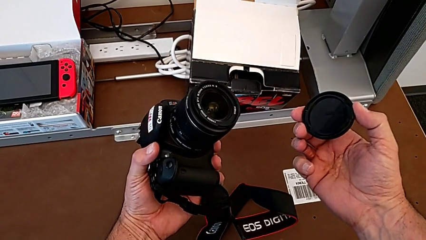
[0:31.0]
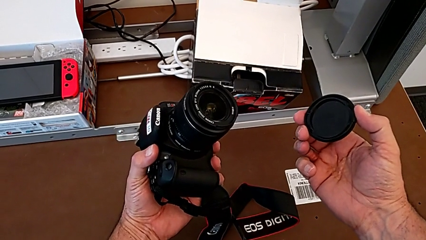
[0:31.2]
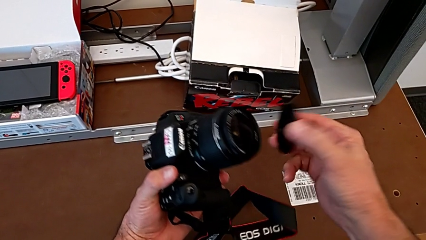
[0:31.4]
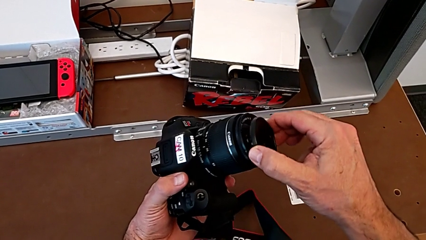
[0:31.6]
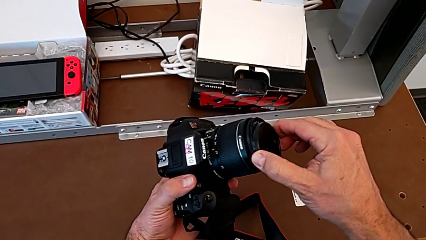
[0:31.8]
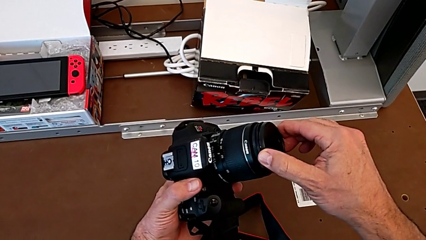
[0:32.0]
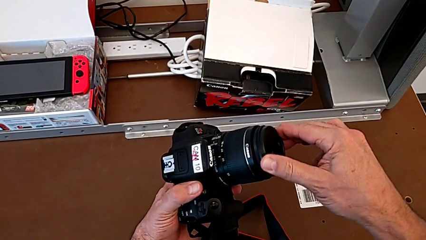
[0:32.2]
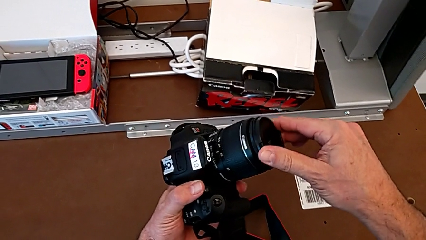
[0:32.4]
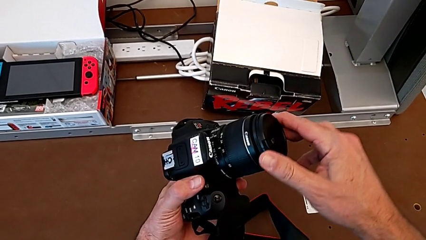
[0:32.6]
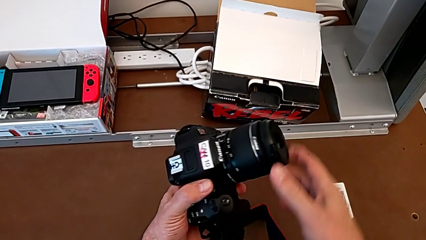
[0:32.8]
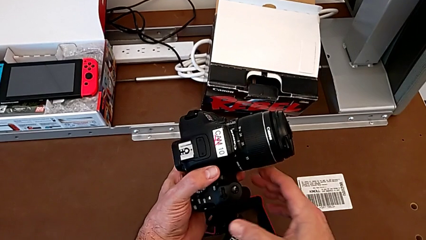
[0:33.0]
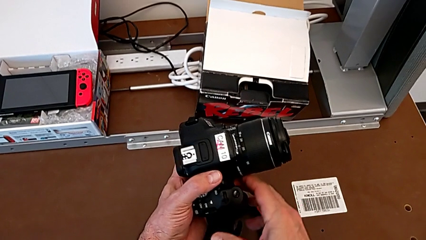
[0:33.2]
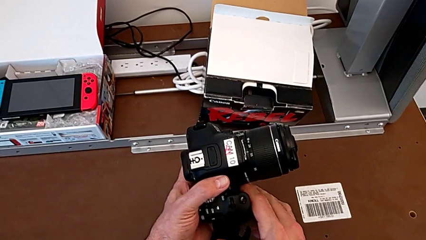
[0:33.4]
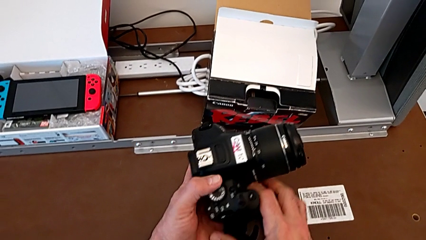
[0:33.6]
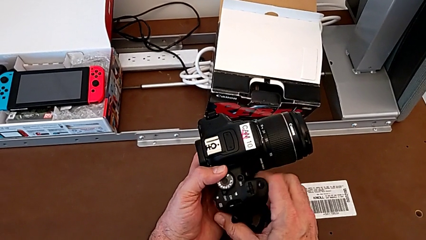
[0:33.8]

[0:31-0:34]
The camera wearer attaches the lens cover. They assemble the lens cover.

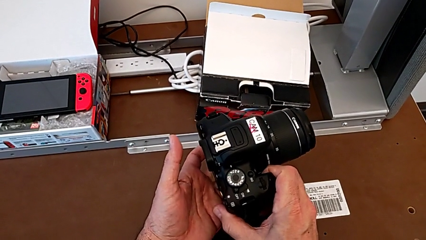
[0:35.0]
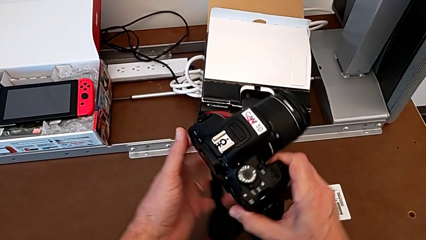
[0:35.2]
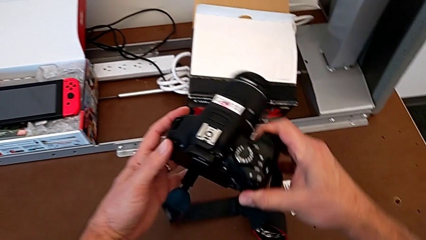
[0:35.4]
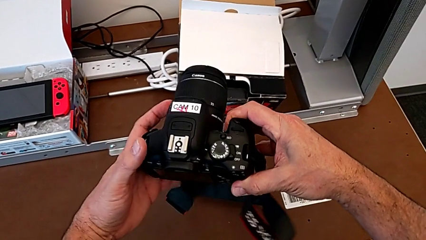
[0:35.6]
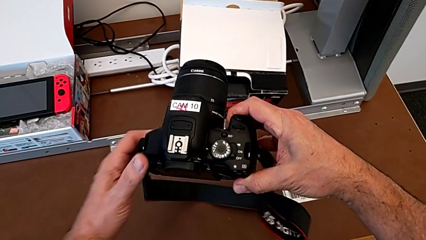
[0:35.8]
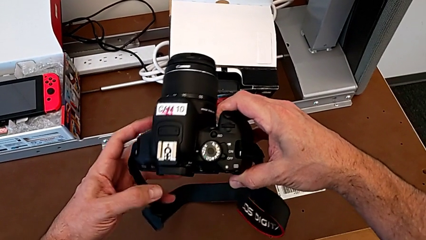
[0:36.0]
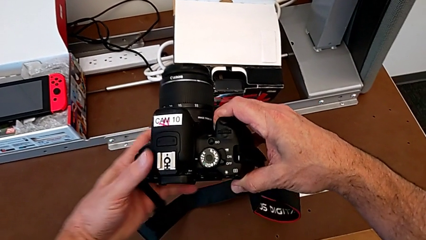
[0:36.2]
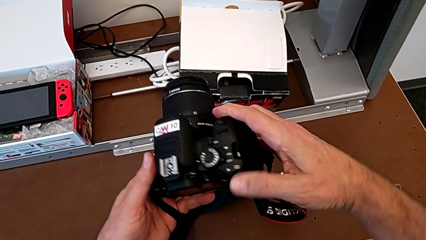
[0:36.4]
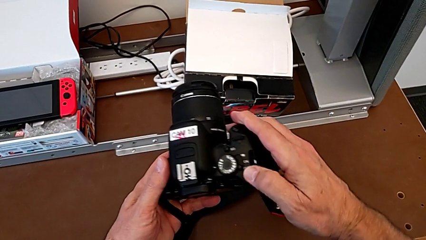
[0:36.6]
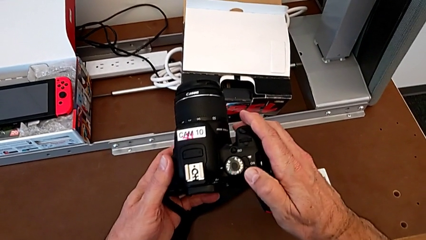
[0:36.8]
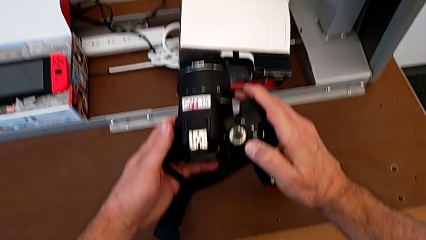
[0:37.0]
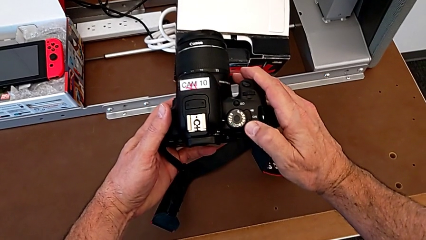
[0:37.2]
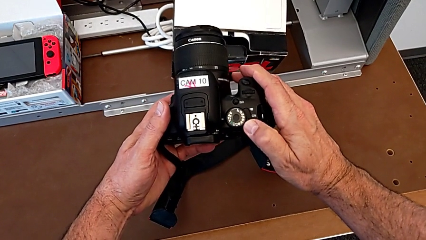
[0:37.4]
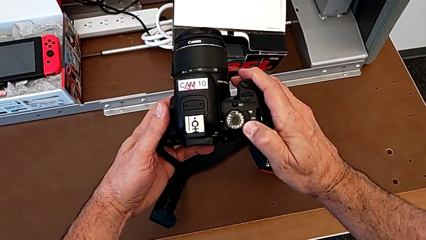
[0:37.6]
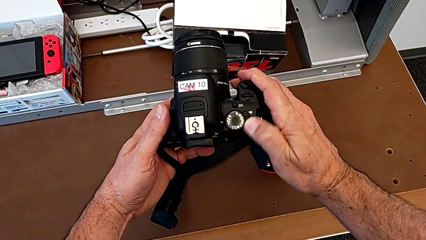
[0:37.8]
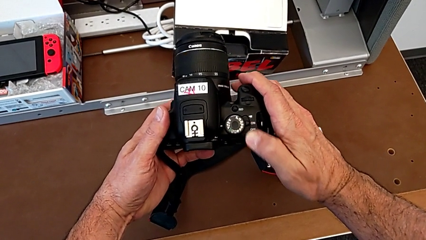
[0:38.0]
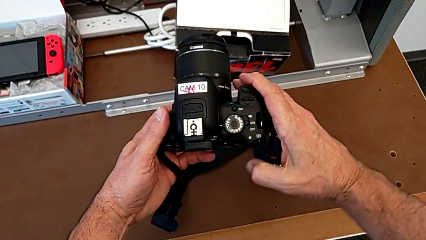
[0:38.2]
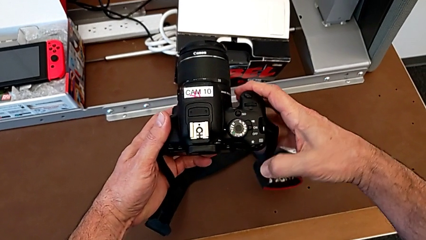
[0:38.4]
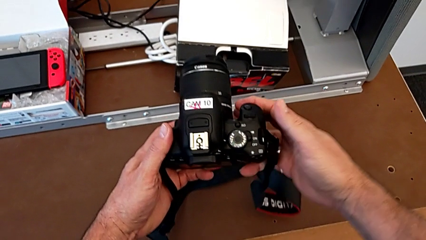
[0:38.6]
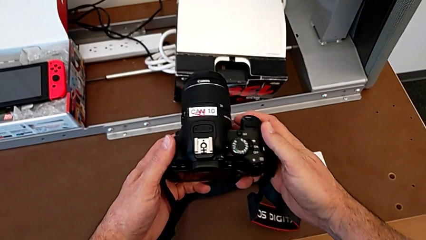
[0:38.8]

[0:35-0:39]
The camera wearer turns on their camera. They turn the DSLR and turn it on.

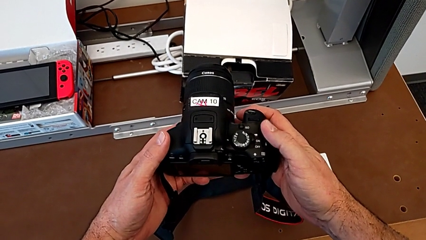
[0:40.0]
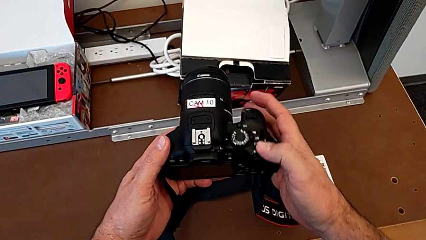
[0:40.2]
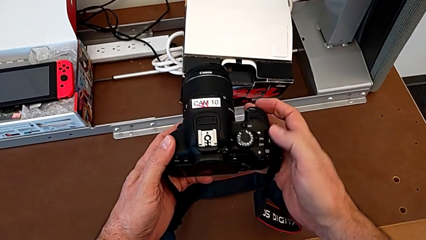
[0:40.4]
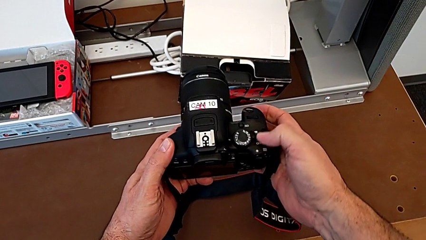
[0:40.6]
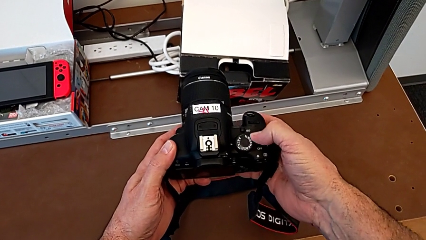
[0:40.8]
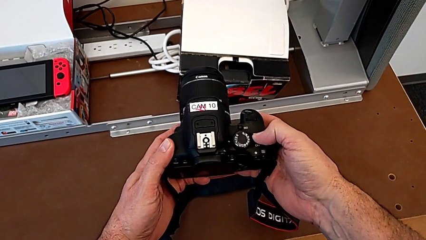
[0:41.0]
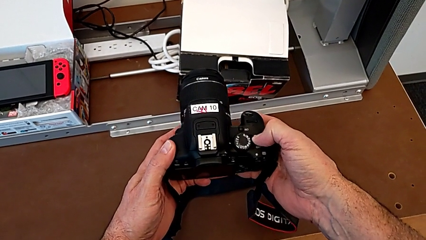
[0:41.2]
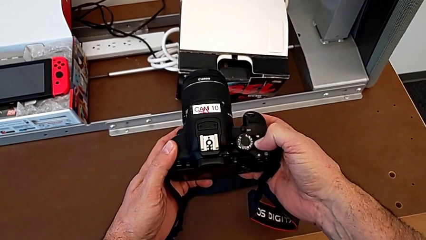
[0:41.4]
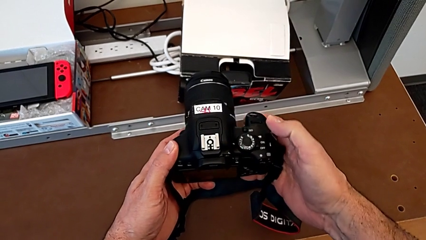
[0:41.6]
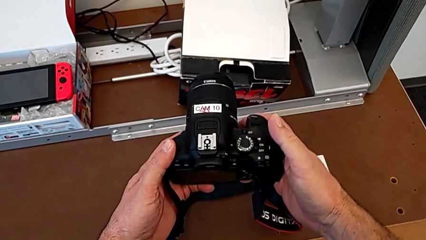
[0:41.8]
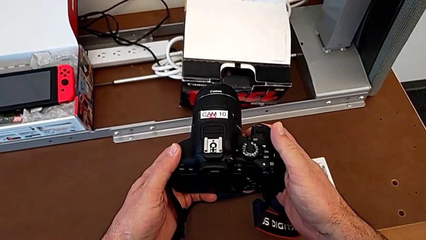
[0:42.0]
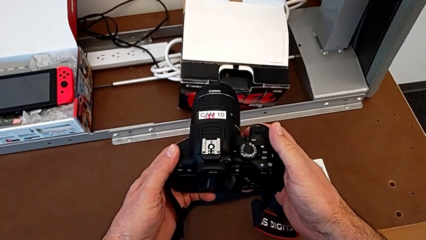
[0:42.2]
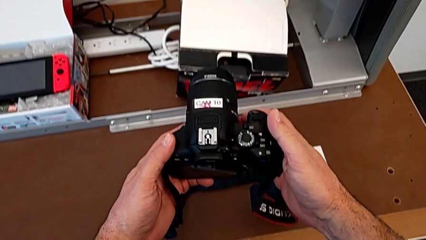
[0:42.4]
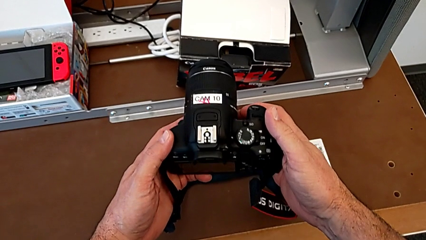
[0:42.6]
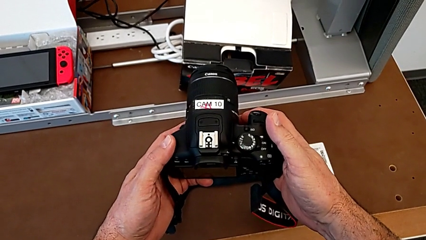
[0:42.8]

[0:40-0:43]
The camera wearer turns off their camera. They turn off the DSLR and hold it.

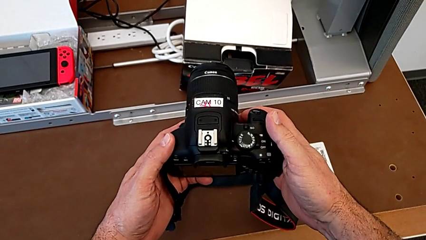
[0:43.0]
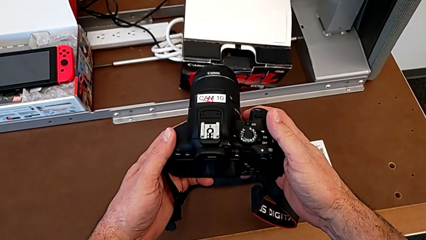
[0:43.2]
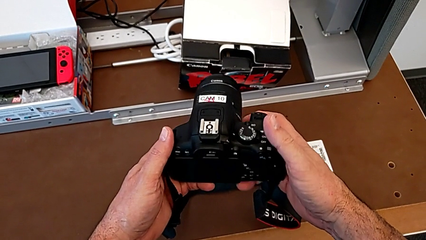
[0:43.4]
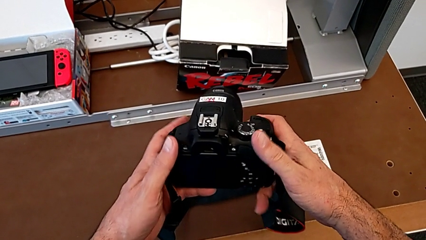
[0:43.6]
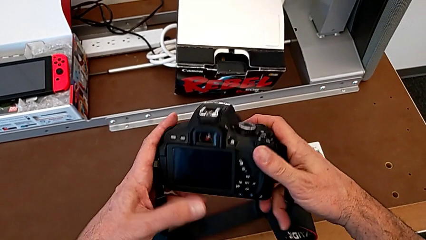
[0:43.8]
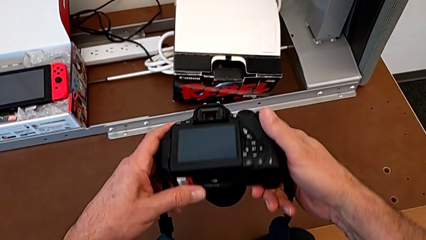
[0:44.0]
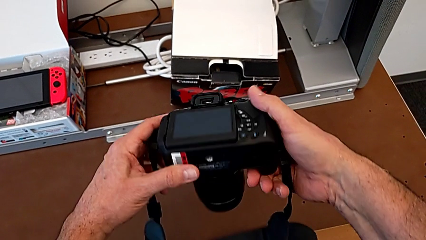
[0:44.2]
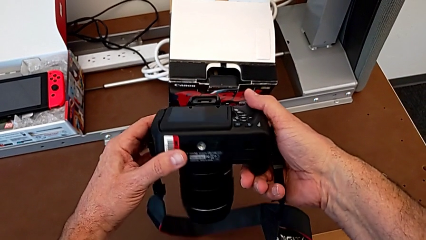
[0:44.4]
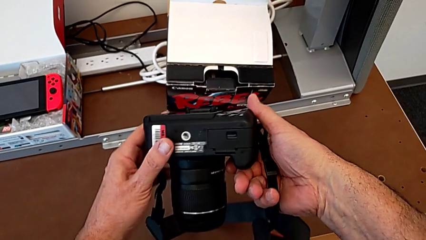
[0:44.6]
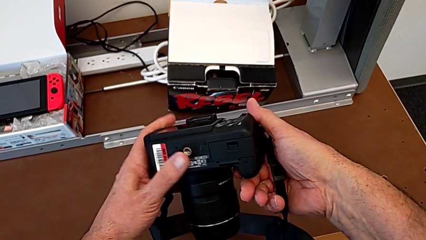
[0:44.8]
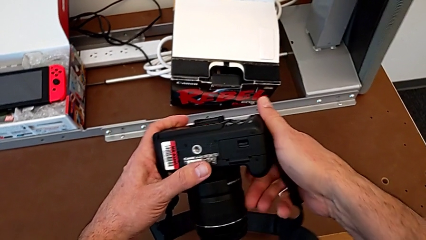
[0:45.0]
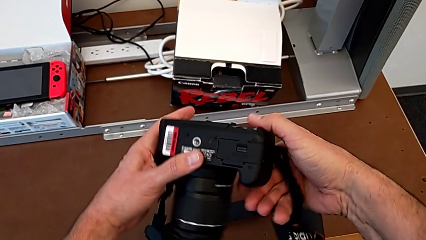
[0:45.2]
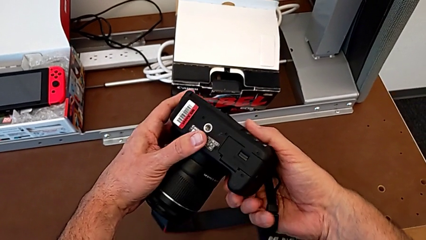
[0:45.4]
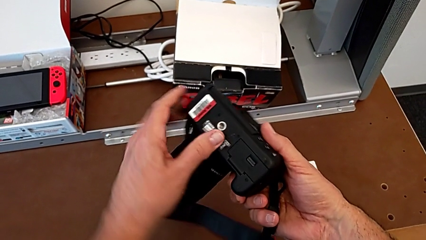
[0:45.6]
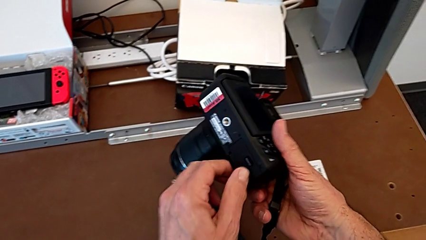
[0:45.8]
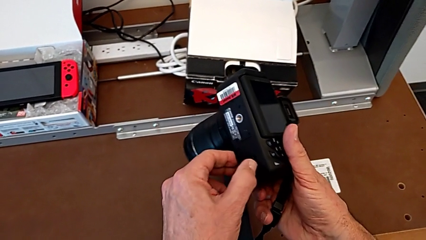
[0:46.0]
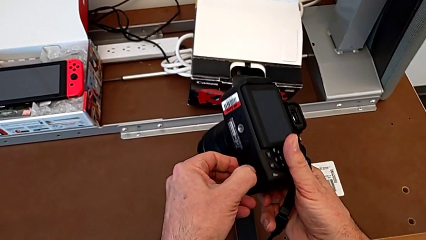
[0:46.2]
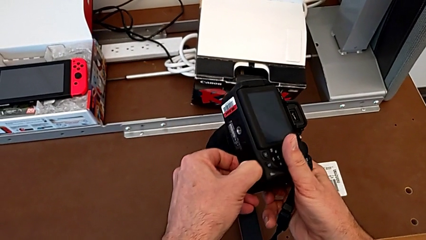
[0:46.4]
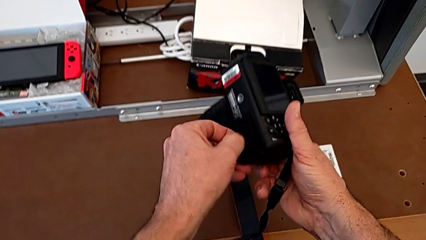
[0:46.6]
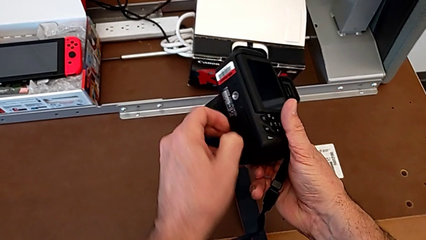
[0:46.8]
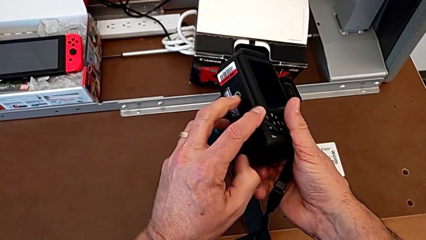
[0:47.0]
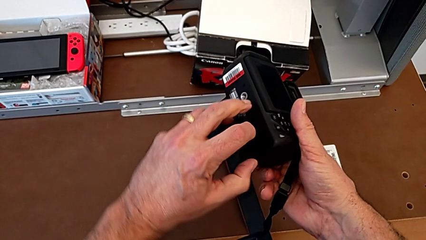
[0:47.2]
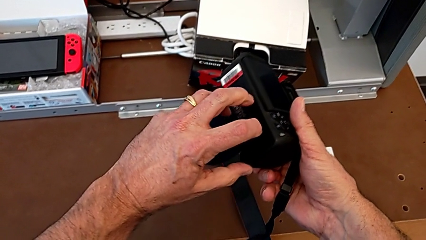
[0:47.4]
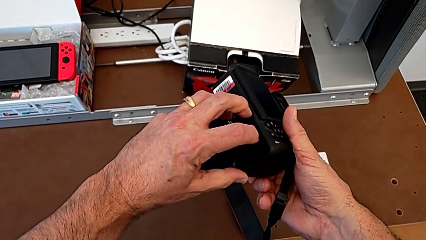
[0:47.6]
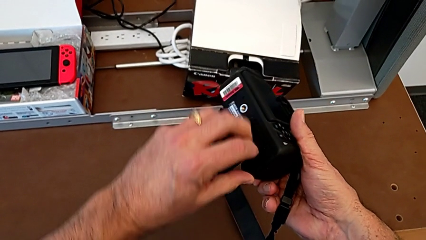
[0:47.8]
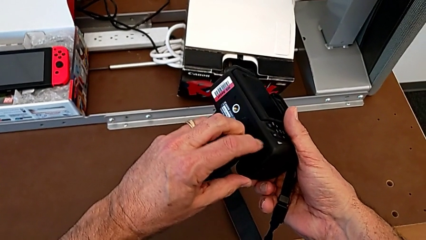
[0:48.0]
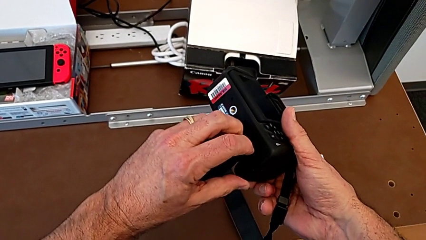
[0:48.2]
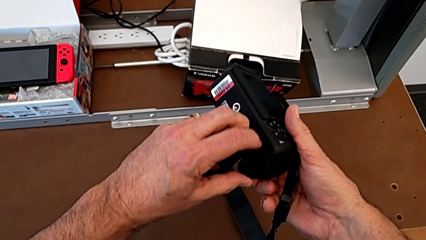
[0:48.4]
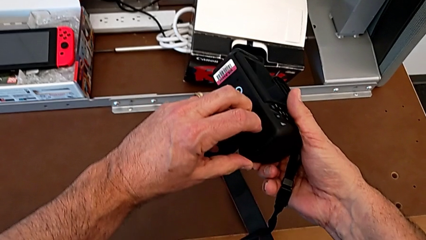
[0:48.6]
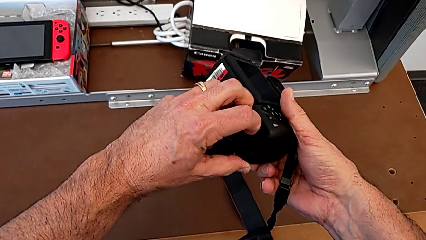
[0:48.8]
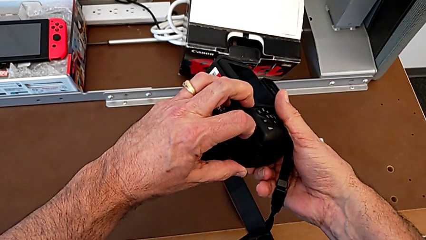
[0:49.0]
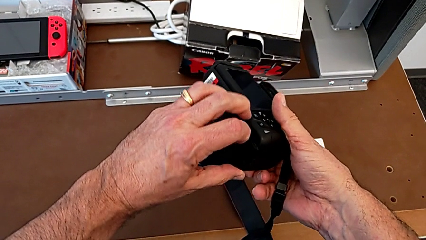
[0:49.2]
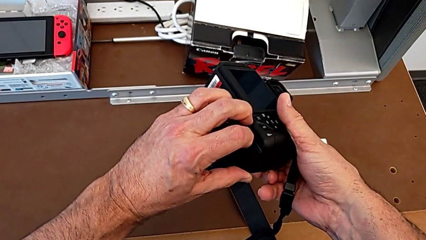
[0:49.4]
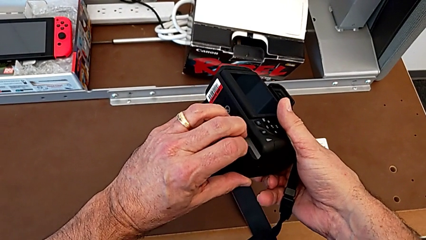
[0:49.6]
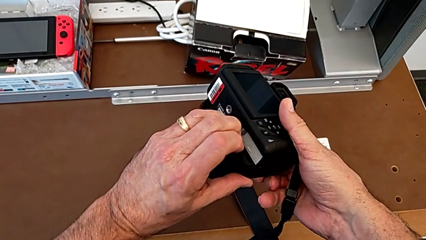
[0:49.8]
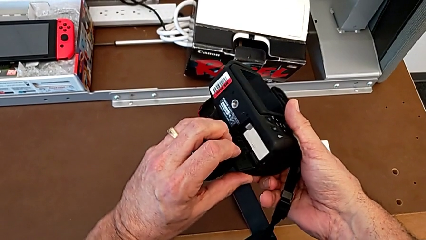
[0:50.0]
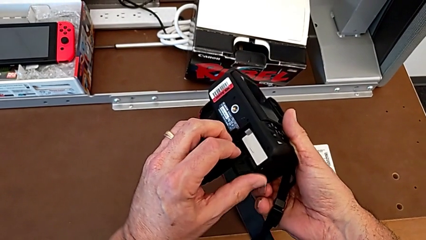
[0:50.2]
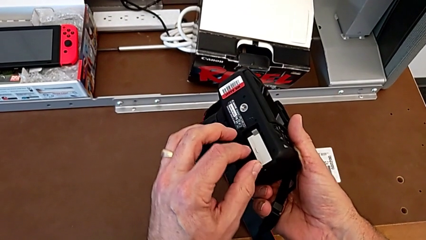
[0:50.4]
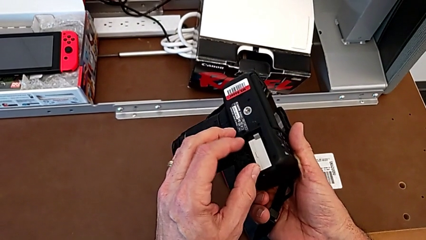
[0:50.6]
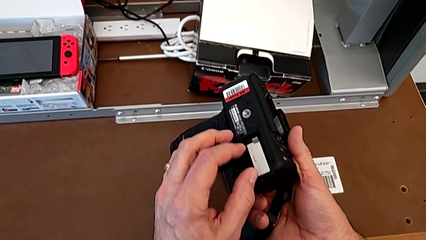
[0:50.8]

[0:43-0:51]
The camera wearer is removing the battery. They turn the DSLR, grab the battery door and open it.
